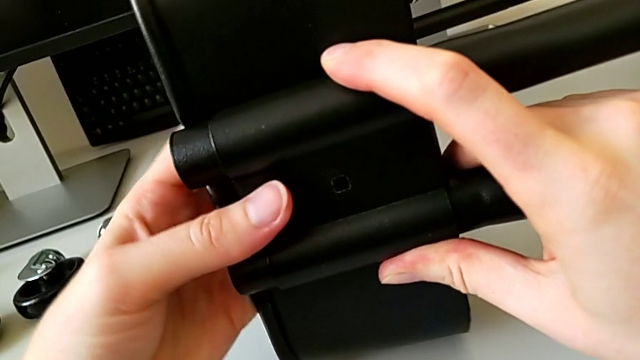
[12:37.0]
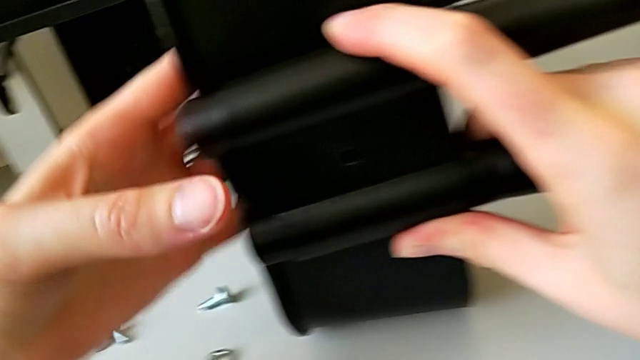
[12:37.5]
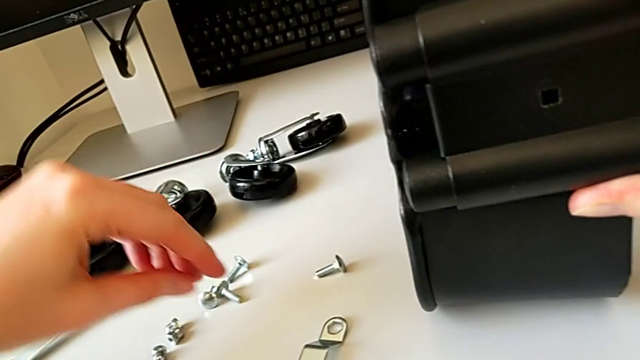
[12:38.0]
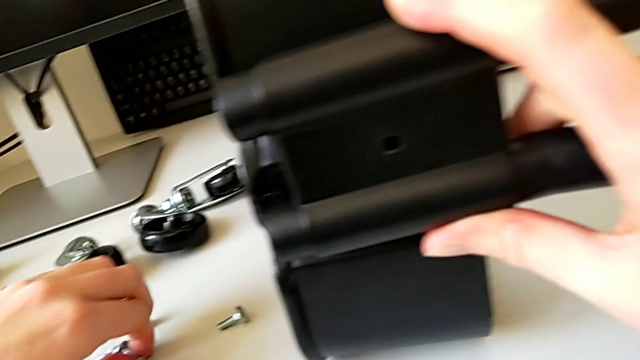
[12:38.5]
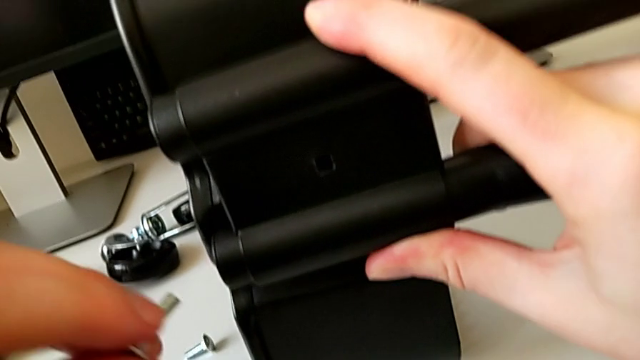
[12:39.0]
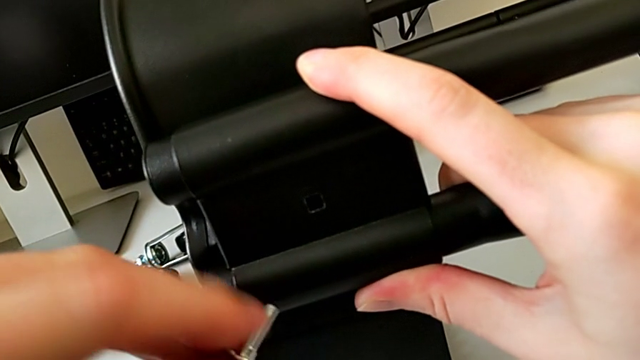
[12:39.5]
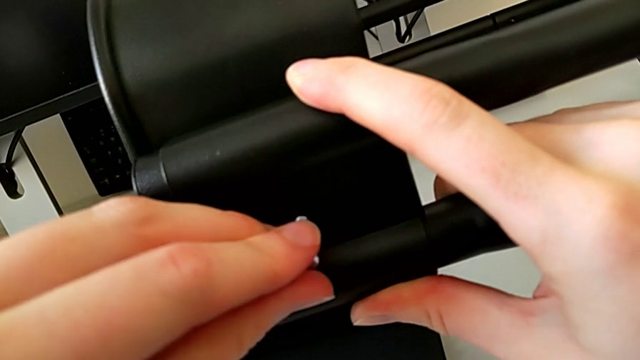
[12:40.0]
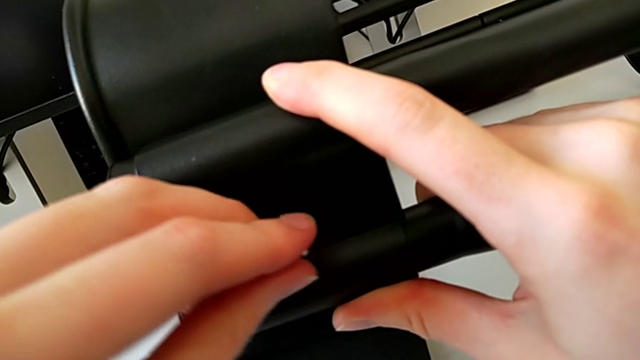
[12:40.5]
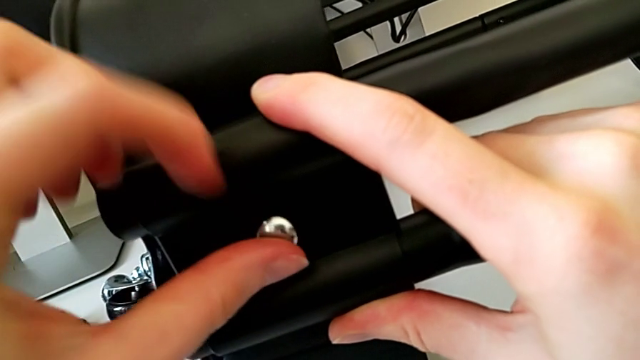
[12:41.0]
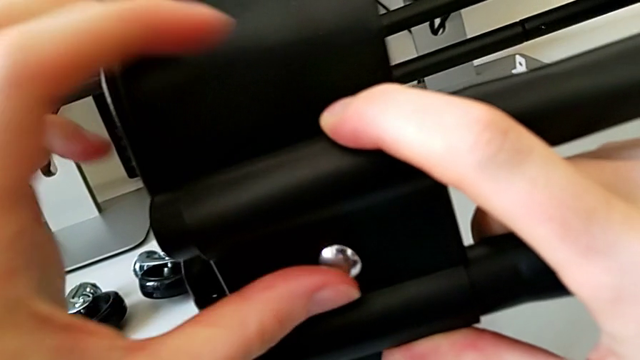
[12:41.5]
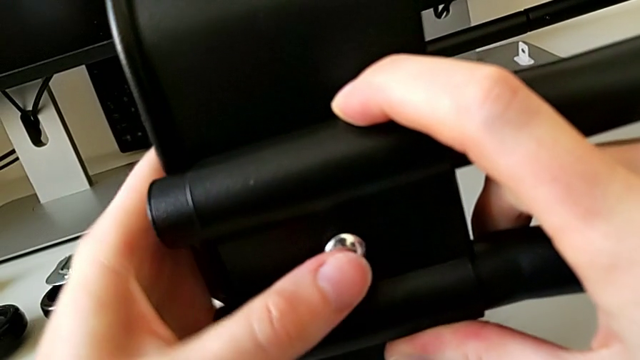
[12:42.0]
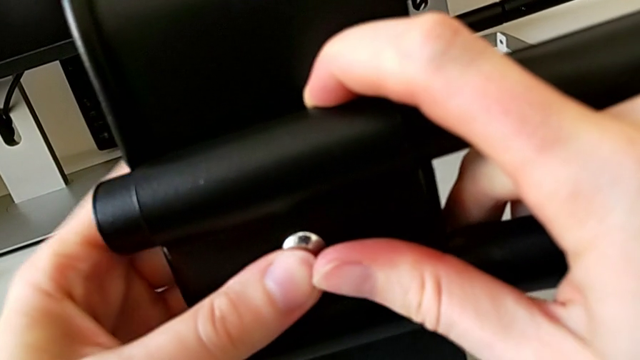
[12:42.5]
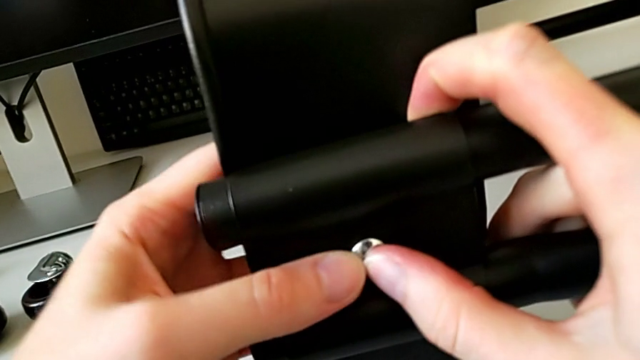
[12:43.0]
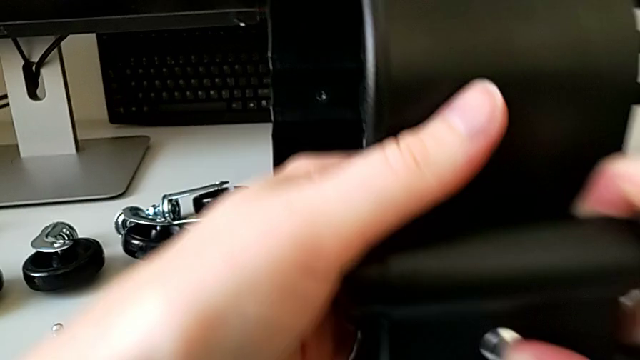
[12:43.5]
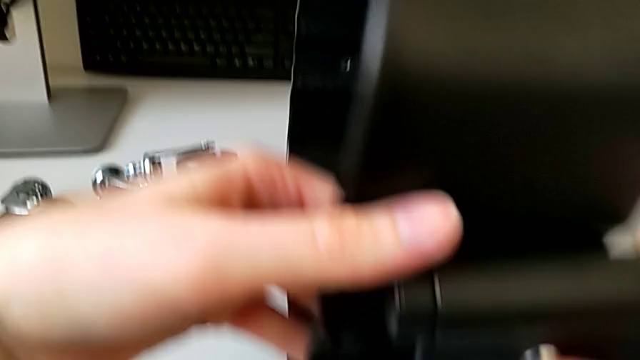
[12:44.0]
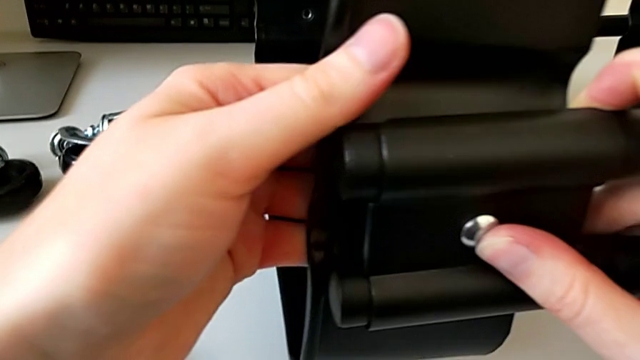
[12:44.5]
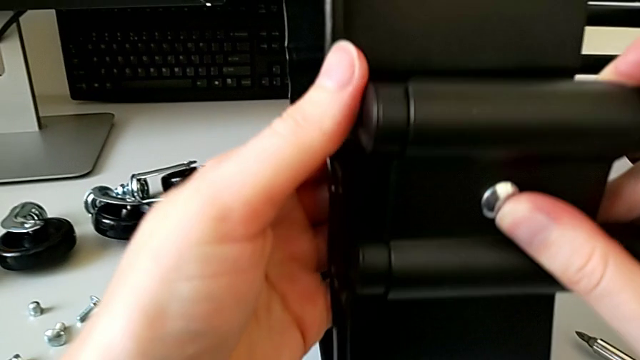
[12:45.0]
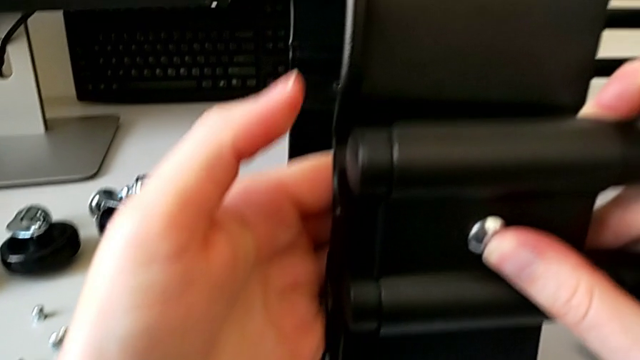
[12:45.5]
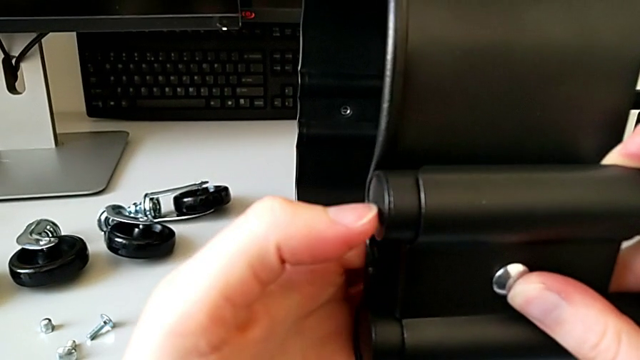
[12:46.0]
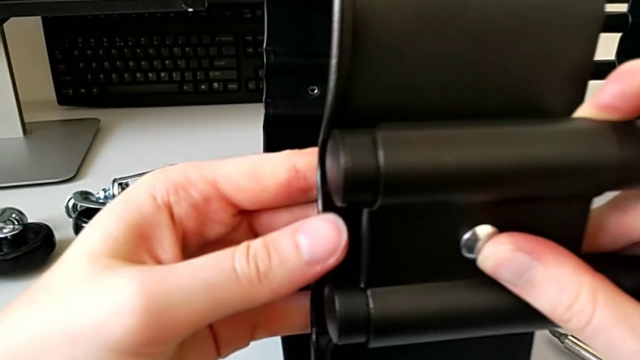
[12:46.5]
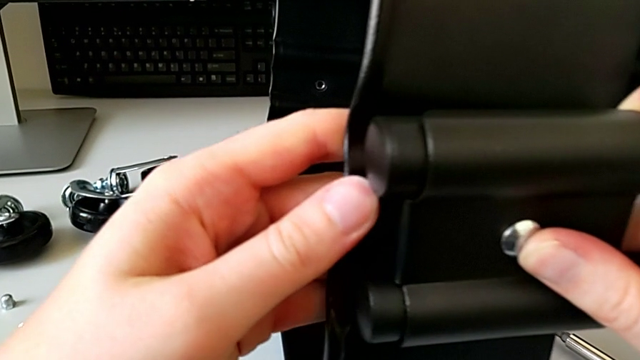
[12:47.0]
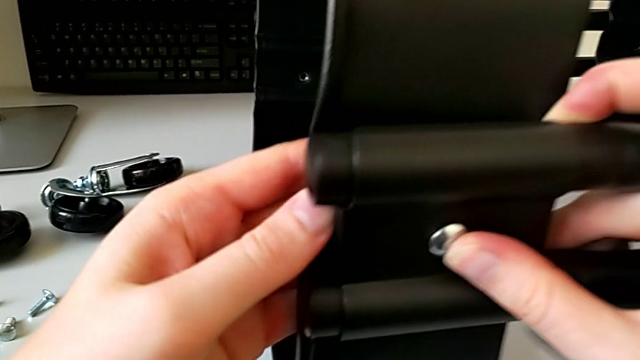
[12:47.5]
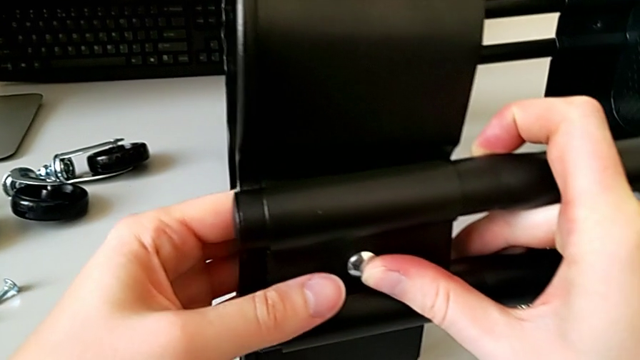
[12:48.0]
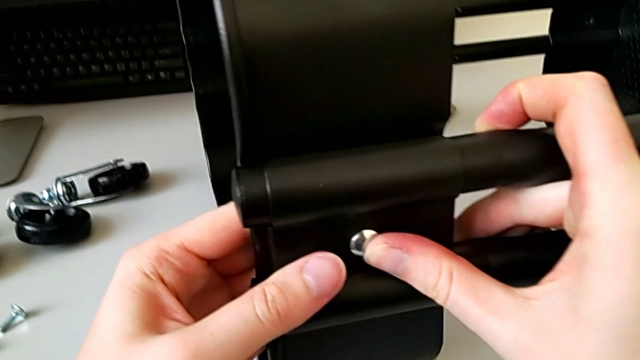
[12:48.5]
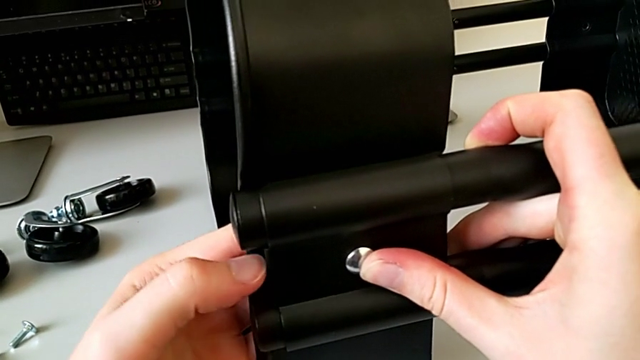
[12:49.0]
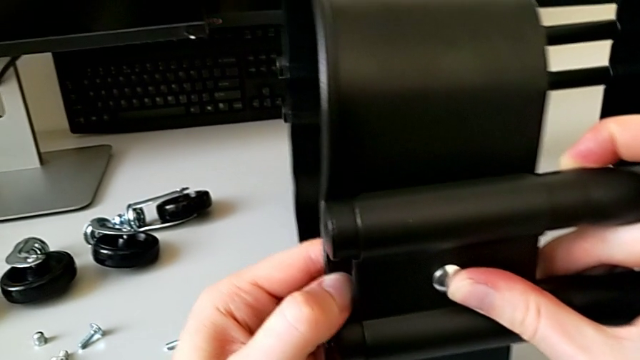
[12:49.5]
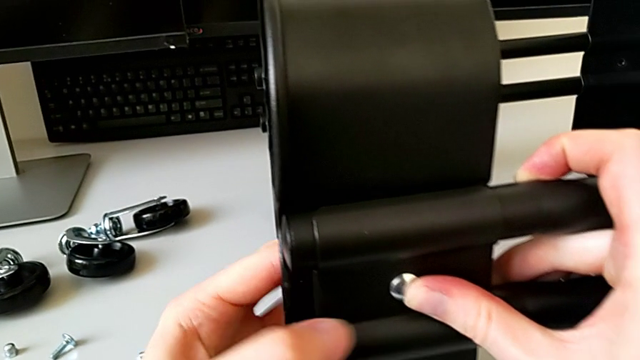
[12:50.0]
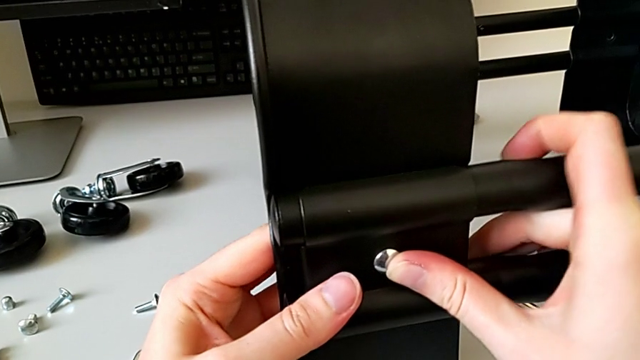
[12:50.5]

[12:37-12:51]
The camera wearer is screwing the third bracket into place. They grab the bolt, insert it and align the grid tray.

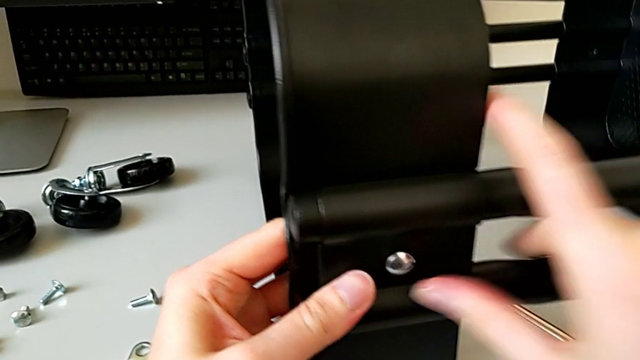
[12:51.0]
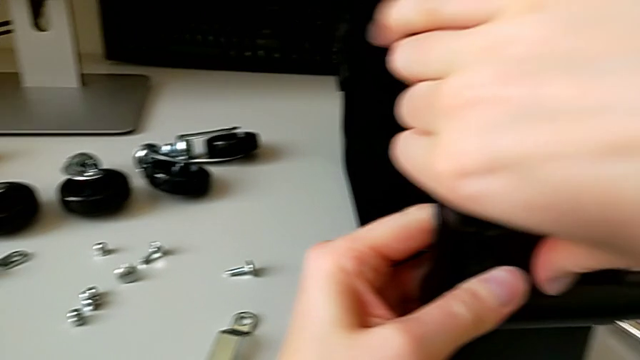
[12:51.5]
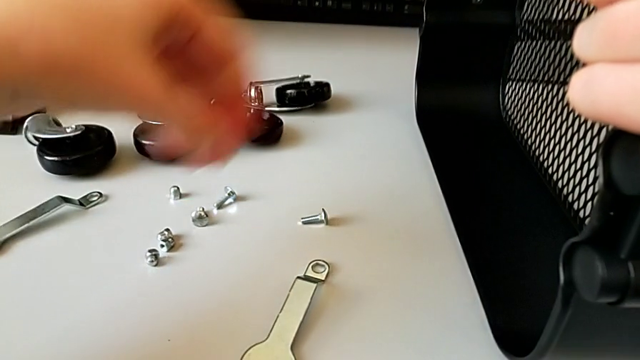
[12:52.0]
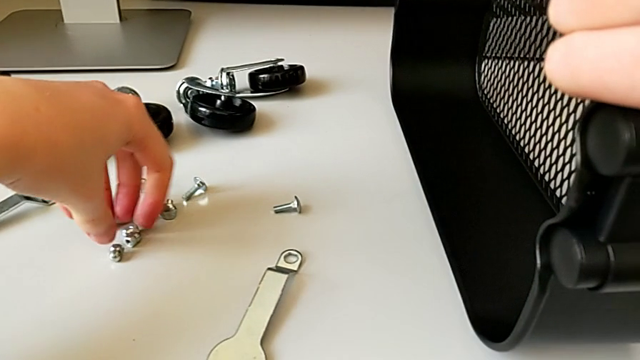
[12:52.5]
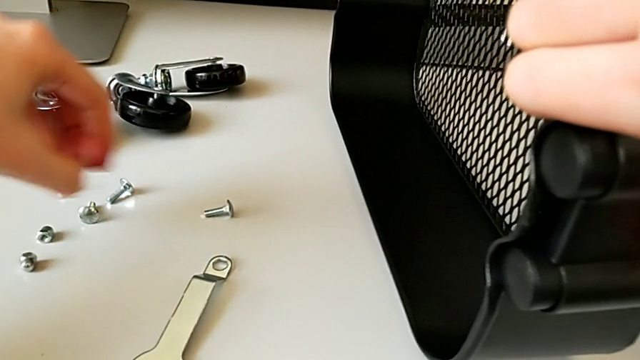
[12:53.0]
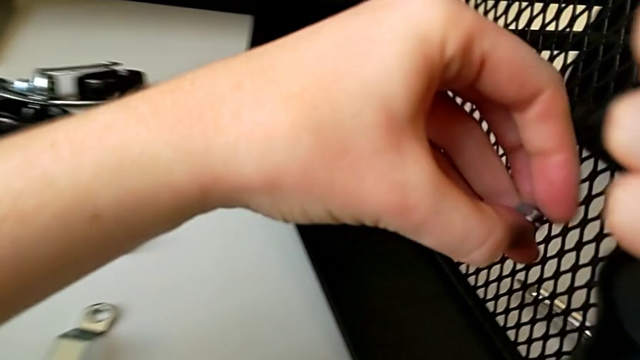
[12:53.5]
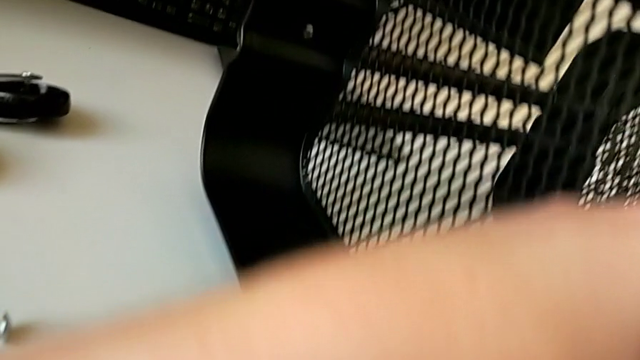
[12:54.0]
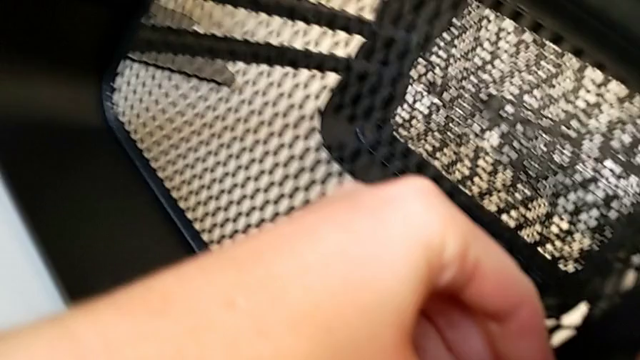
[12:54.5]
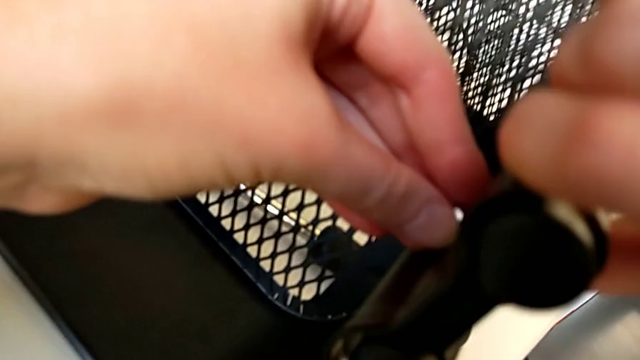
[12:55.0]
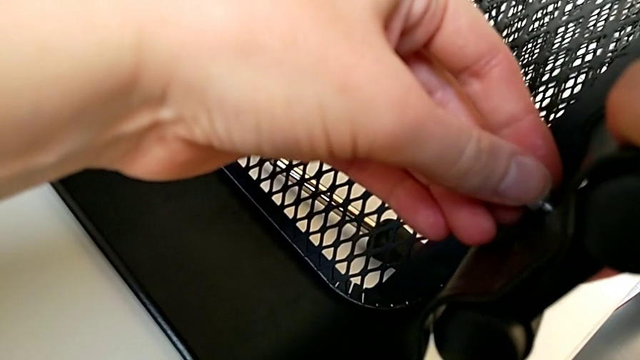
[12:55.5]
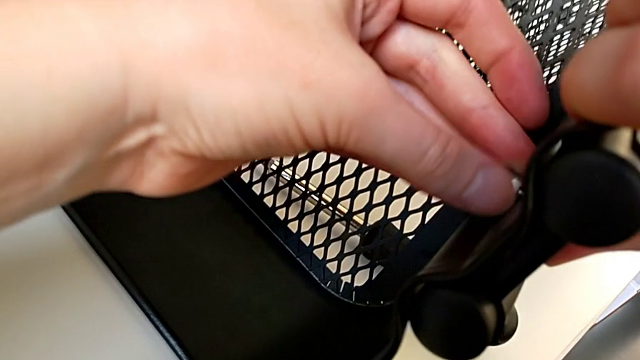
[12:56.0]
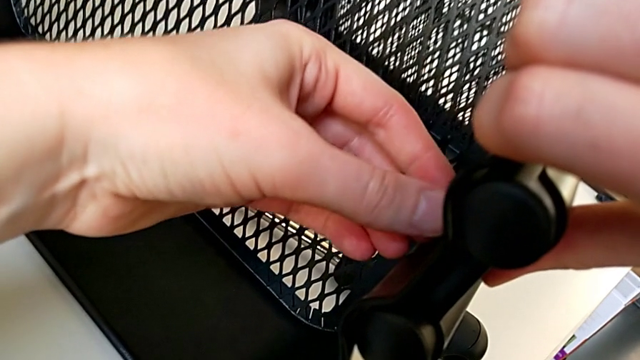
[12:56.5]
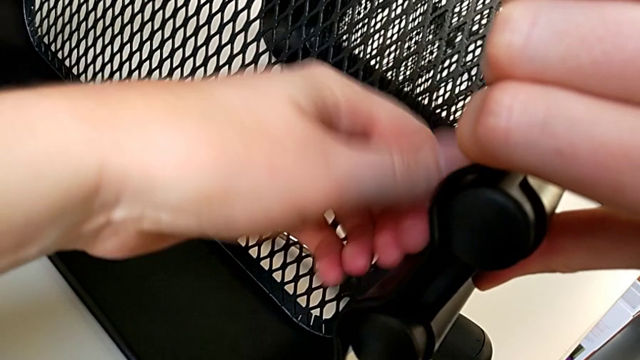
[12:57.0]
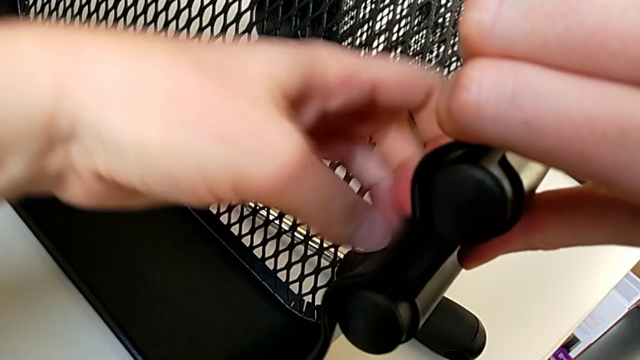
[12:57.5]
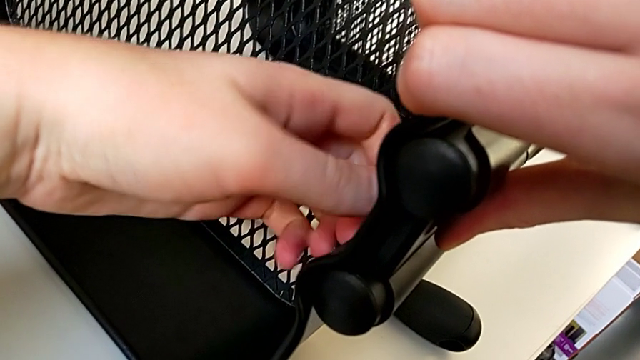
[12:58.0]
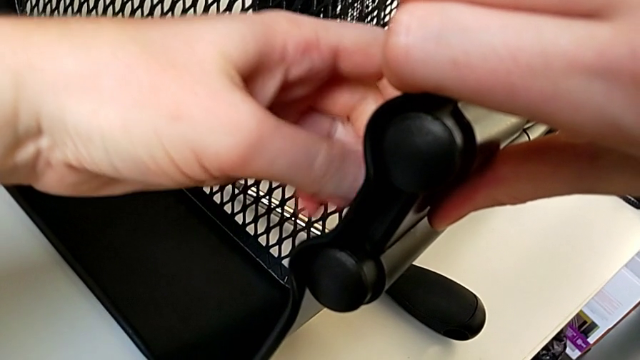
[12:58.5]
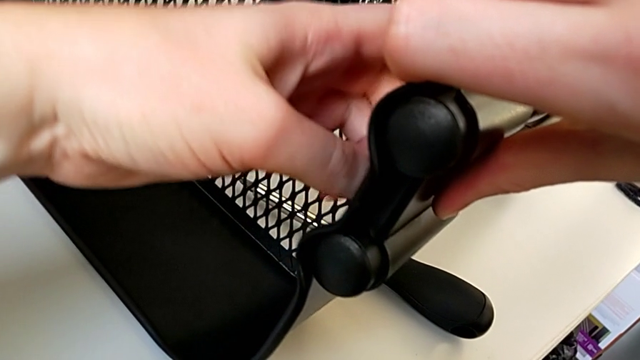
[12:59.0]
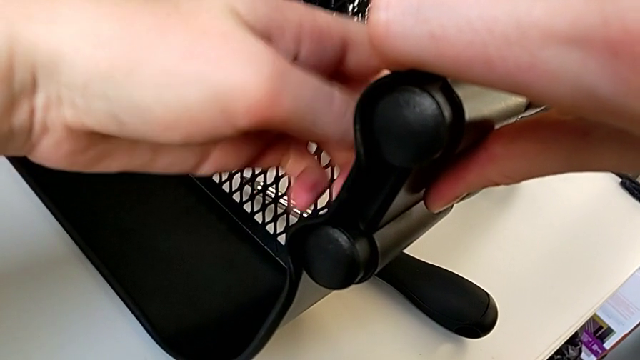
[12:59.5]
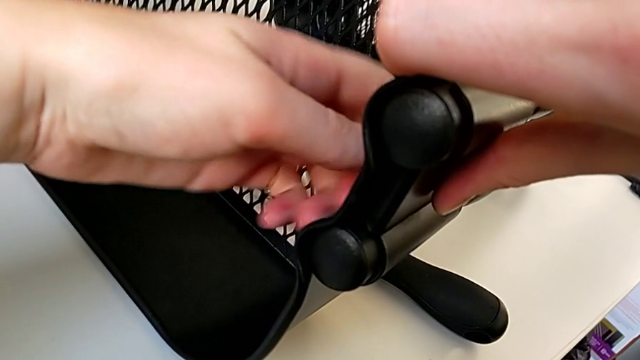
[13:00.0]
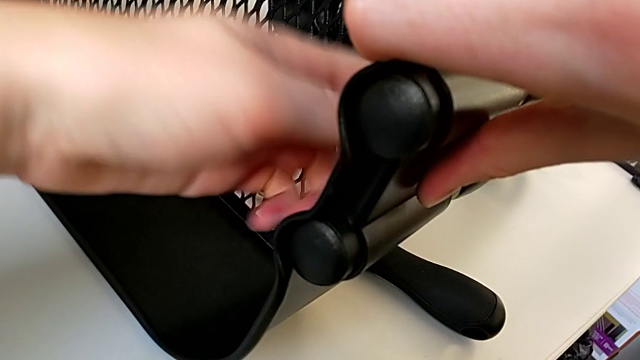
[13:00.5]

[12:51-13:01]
The camera wearer is screwing the third bracket into place. They hold the bracket, grab the hexagon cap nut, insert it and begin to screw it.
